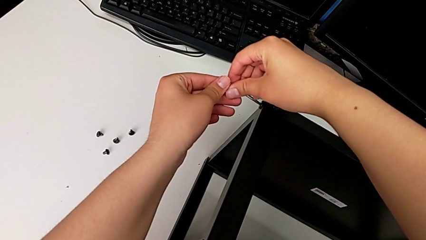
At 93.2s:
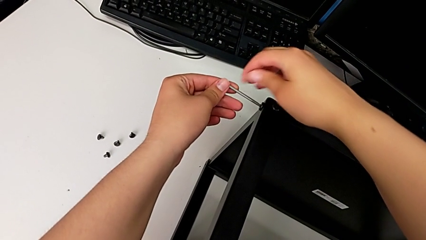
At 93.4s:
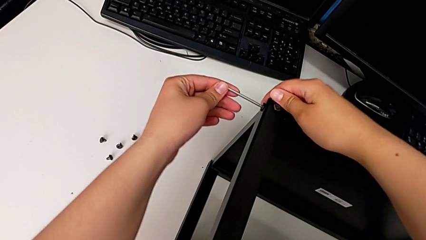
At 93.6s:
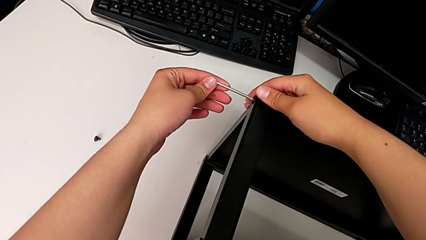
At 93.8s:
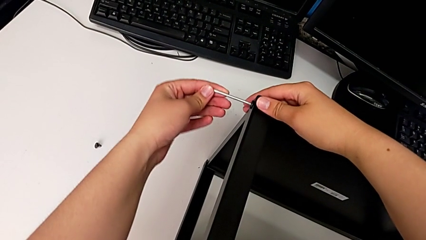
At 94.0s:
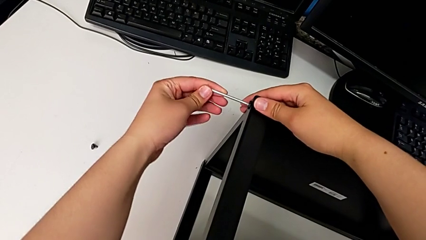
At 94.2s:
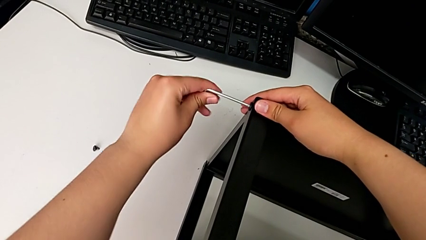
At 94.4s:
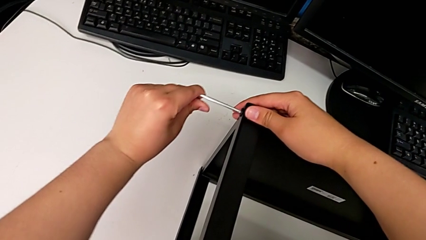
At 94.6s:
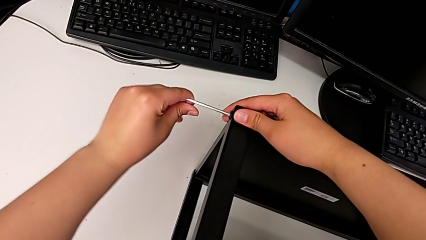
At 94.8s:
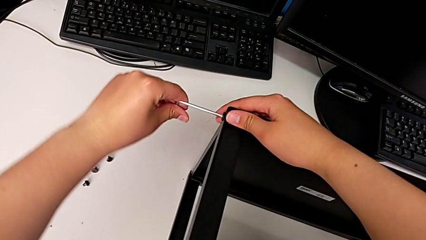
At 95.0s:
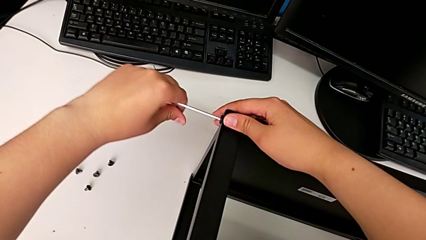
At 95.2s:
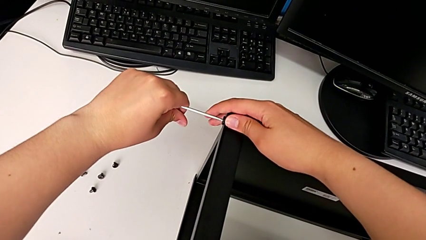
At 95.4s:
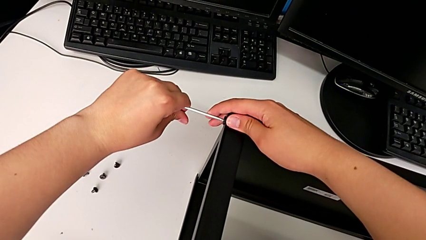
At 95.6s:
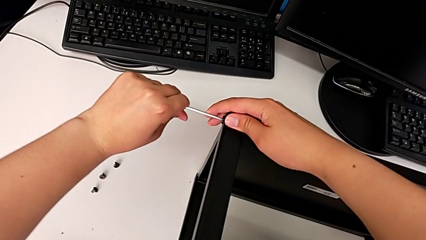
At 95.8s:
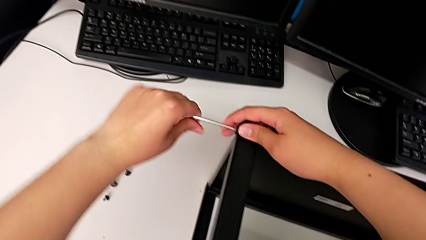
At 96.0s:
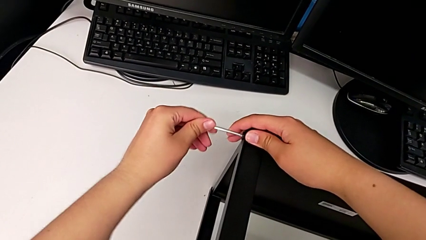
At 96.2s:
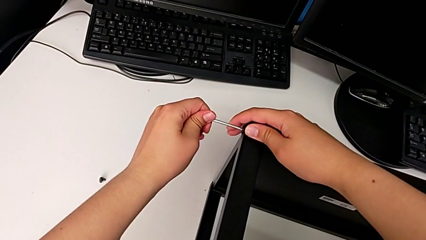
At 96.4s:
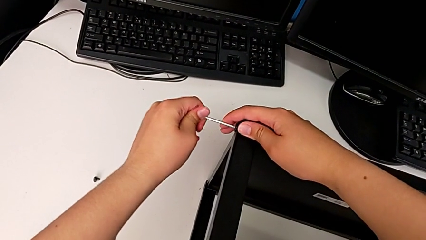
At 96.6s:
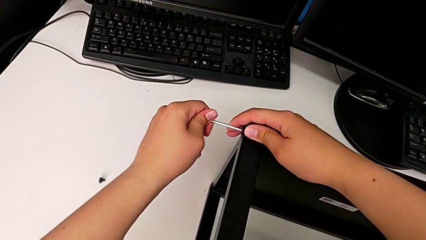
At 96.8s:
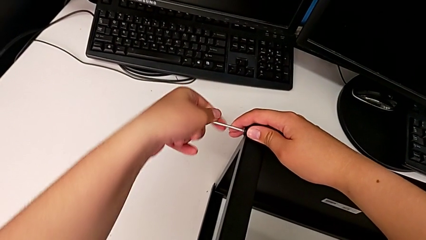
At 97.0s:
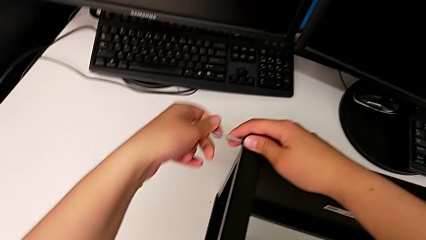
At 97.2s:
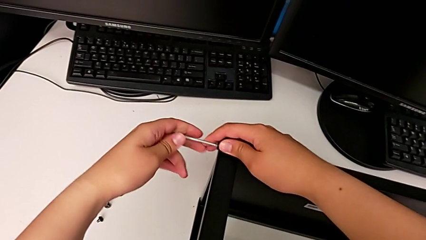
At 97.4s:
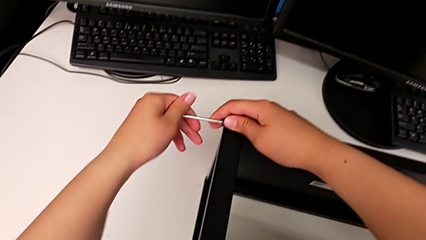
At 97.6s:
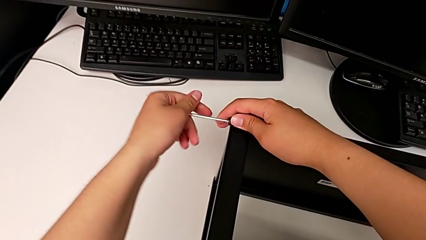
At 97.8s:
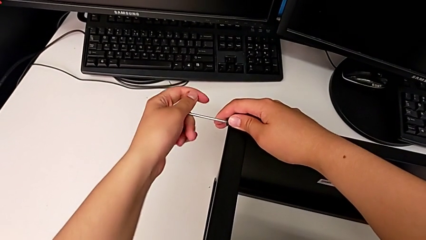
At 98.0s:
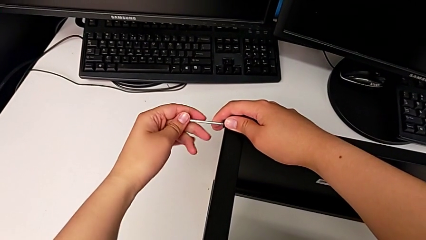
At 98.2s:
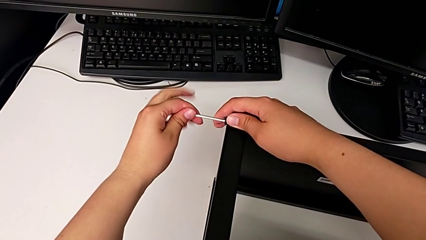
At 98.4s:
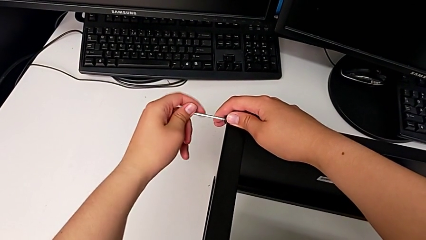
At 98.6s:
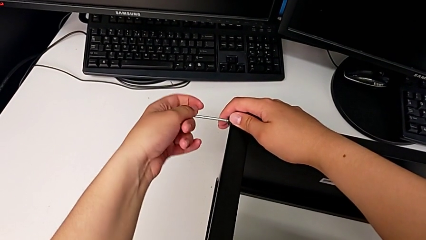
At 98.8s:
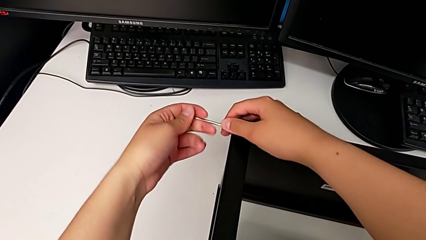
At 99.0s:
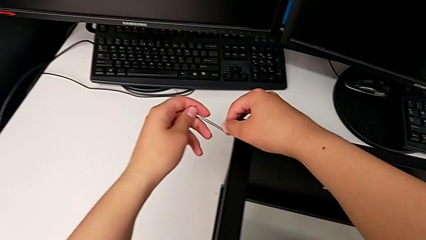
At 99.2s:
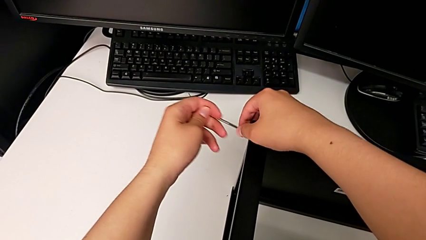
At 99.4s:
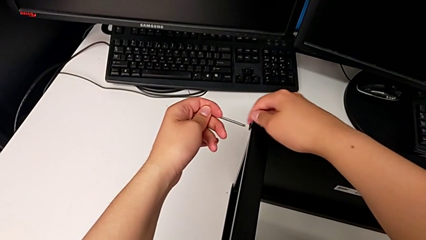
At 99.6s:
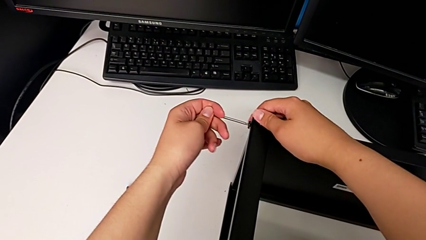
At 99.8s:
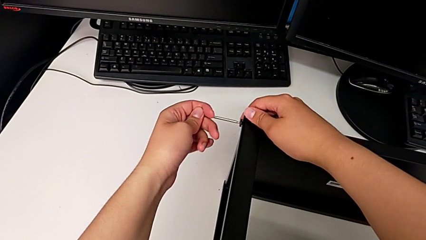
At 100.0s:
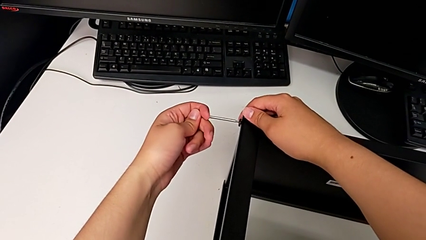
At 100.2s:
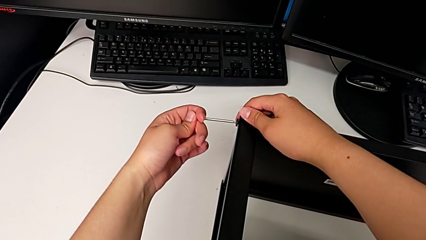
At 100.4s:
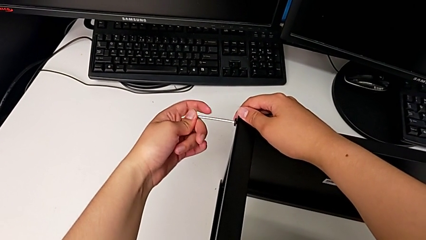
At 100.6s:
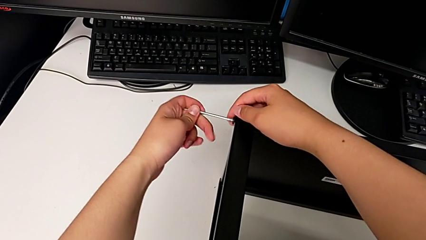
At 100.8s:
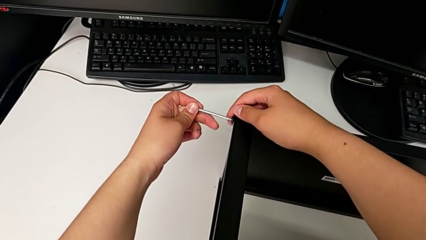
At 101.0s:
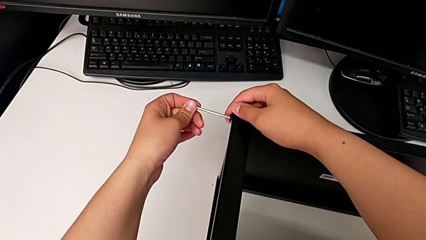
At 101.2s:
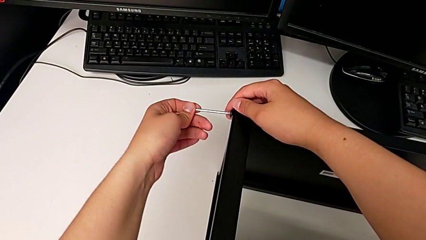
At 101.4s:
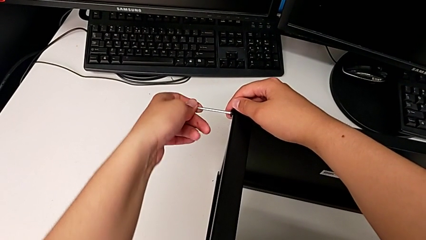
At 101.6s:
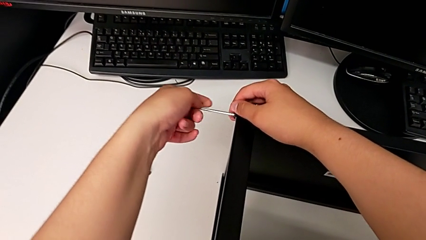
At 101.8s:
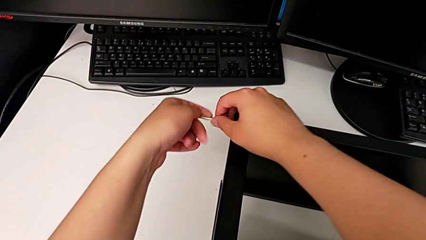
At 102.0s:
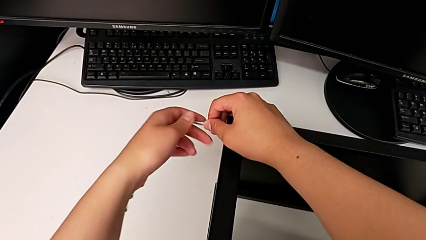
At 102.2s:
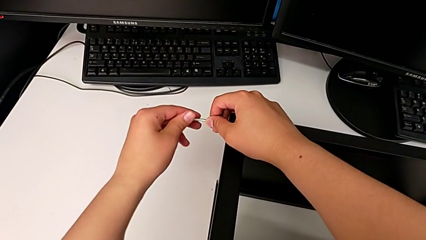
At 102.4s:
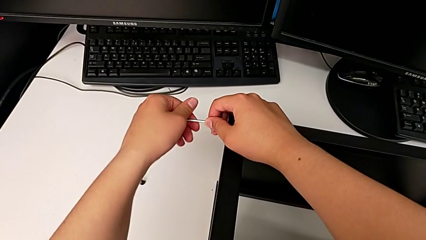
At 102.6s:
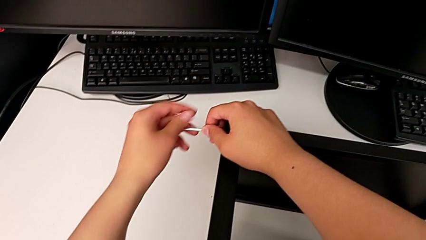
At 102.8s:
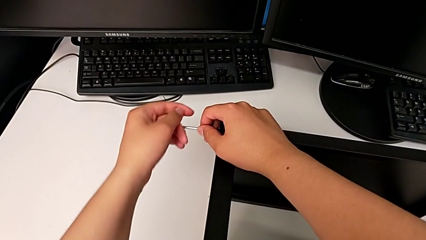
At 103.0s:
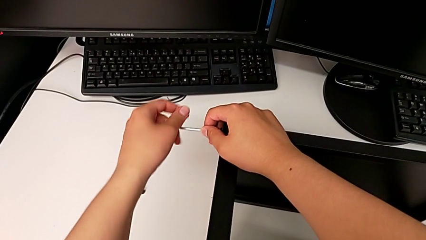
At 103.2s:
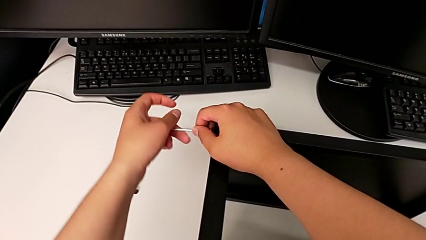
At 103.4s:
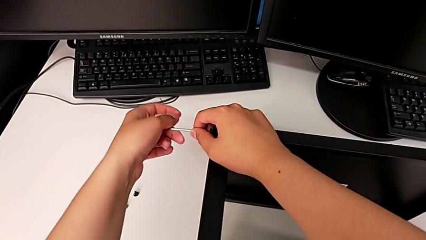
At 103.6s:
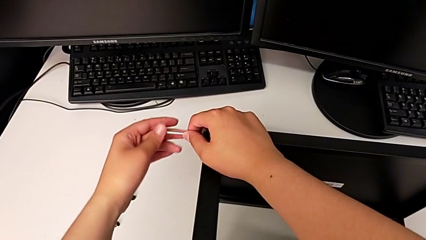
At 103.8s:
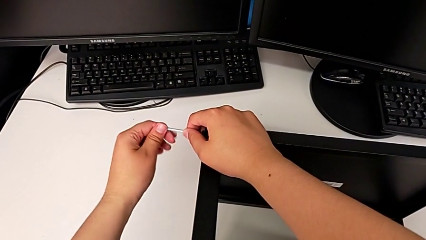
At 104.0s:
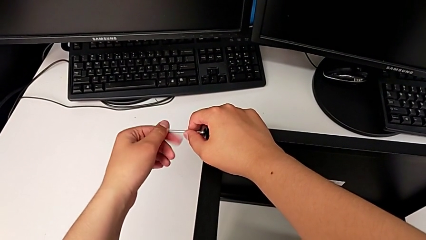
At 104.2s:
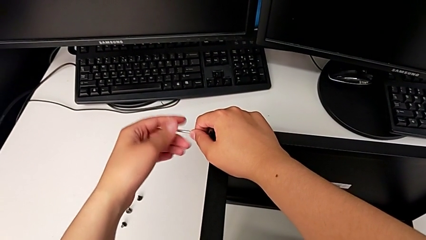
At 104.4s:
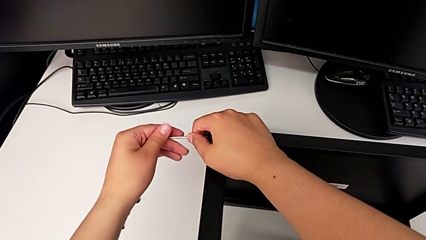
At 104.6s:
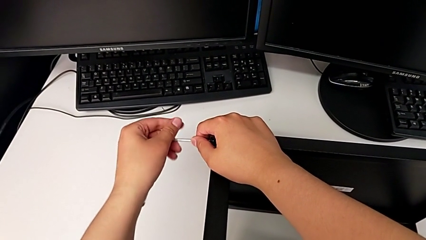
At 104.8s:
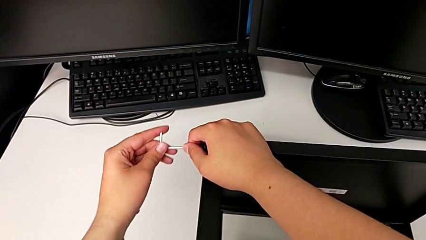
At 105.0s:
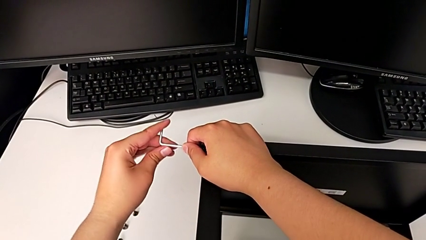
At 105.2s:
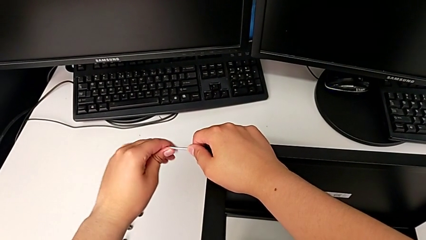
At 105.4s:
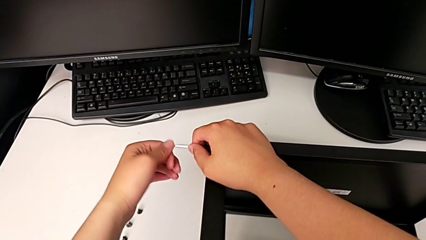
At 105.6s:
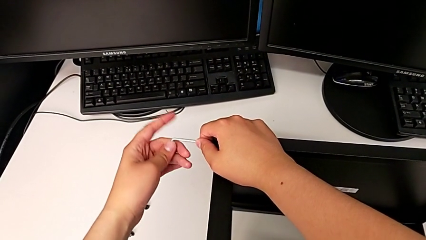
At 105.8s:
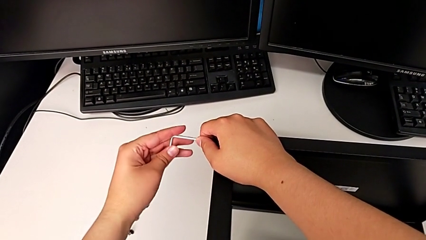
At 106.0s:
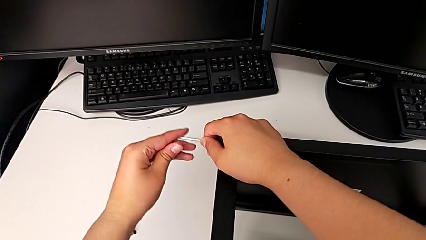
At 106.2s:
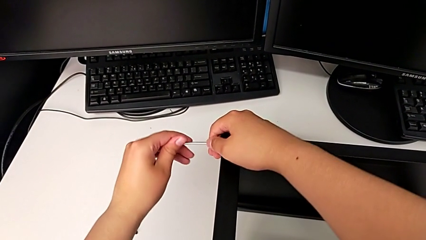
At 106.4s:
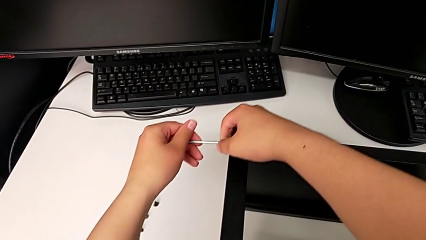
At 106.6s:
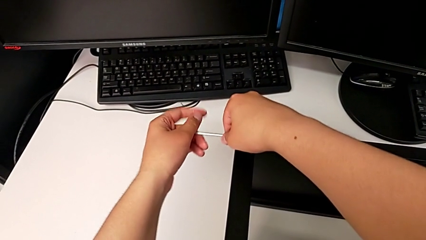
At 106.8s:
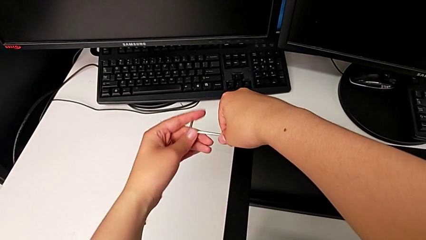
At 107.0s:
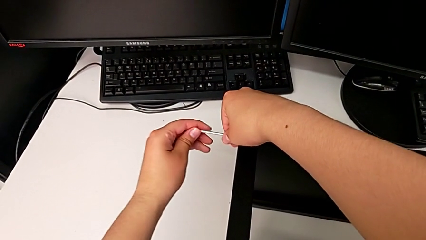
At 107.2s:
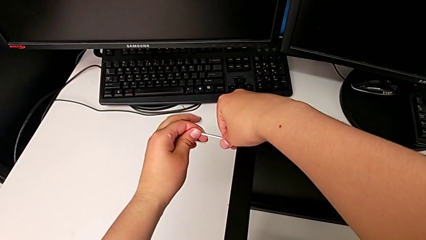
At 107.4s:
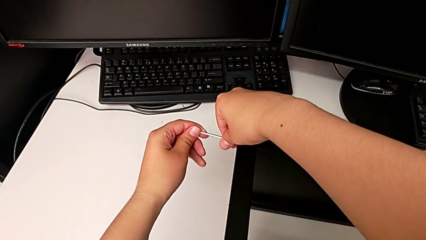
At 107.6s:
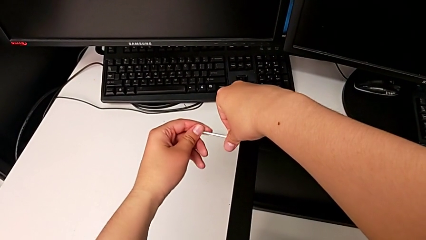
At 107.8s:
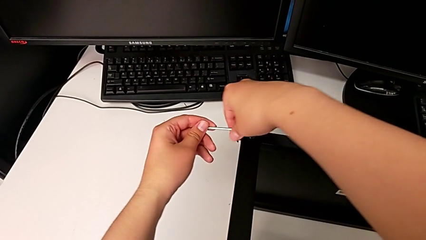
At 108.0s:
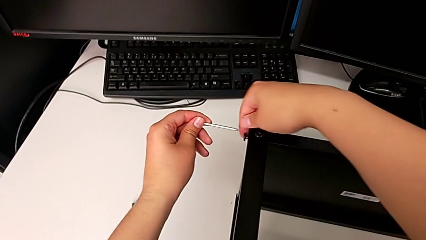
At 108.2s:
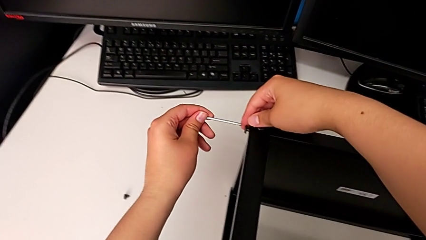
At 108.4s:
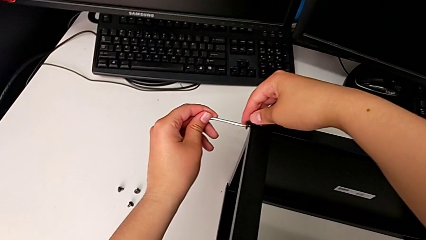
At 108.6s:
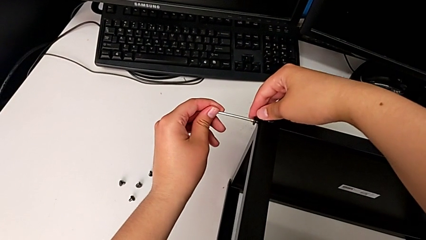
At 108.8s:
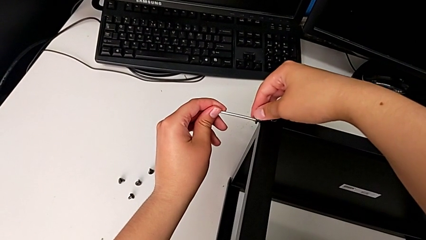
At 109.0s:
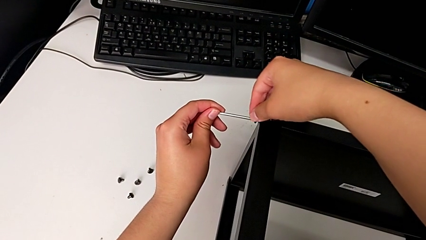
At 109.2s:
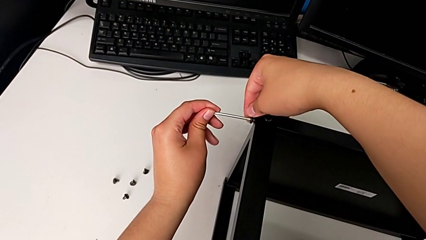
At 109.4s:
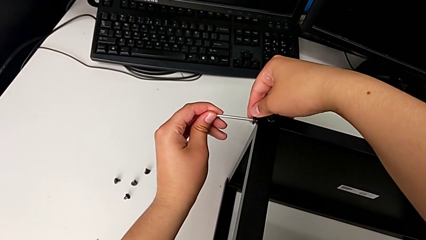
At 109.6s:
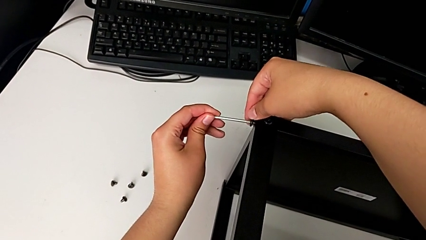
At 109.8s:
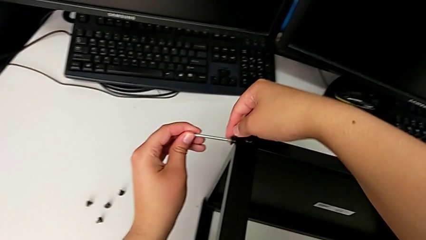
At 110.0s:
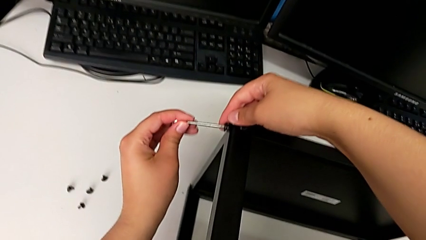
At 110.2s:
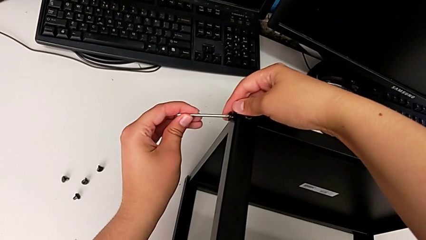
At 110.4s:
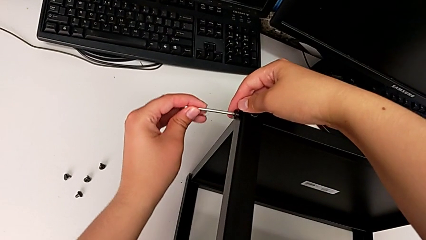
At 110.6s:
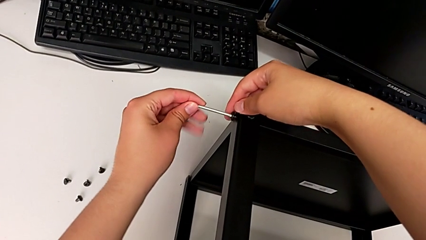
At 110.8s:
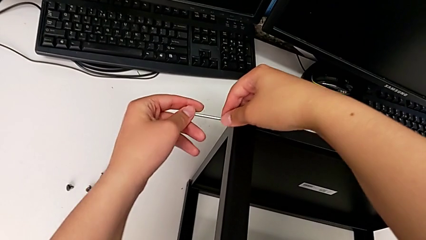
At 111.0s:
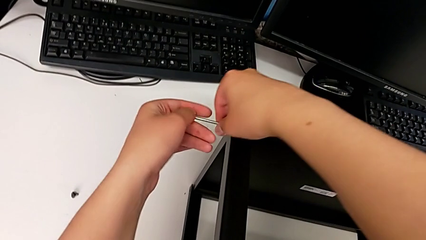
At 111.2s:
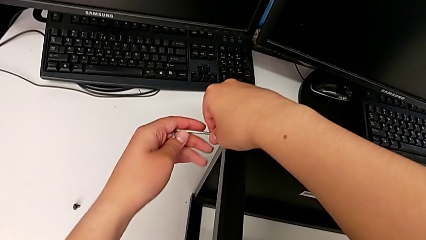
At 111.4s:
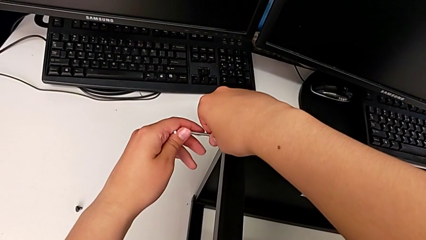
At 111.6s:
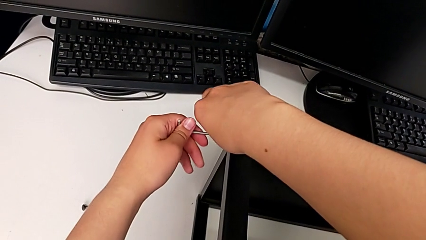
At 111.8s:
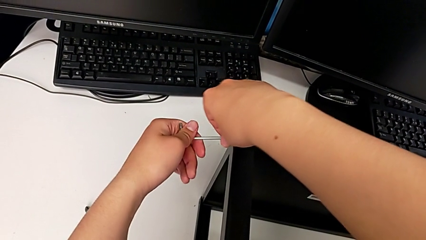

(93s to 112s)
The camera wearer is disassembling the top shelf. They begin to unscrew the hex socket head.
